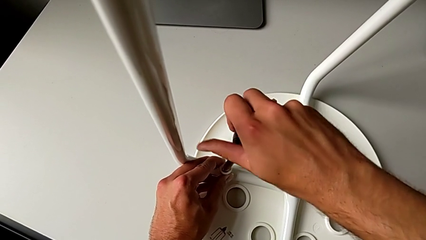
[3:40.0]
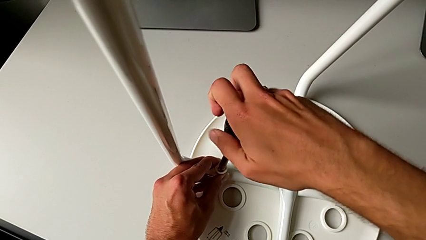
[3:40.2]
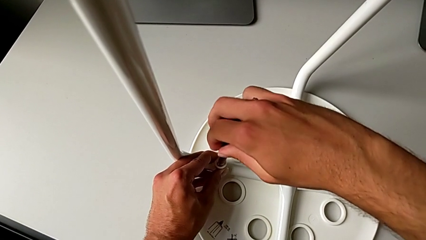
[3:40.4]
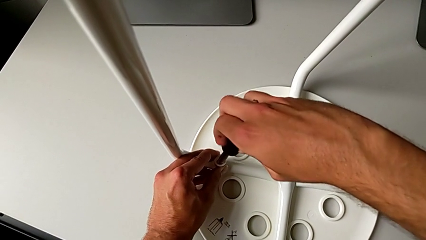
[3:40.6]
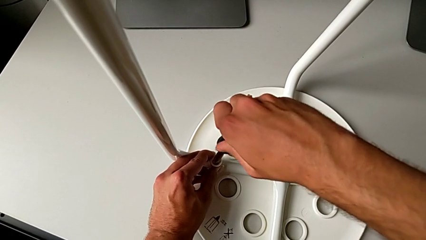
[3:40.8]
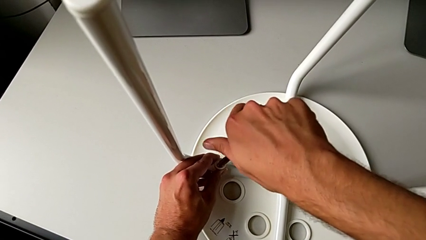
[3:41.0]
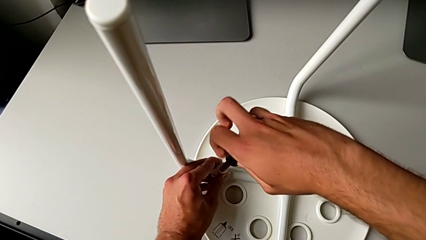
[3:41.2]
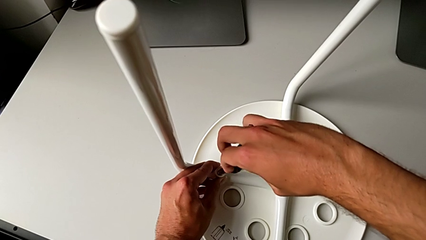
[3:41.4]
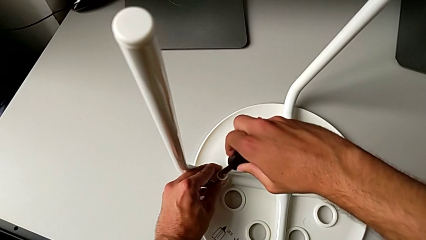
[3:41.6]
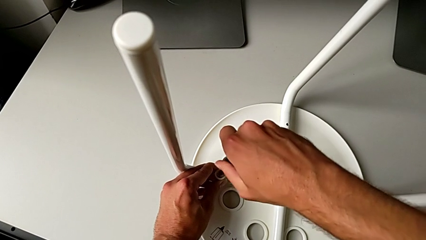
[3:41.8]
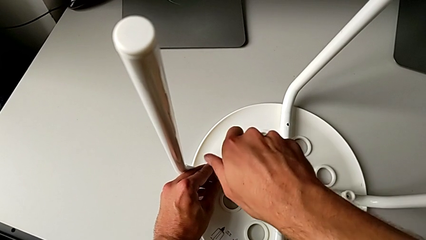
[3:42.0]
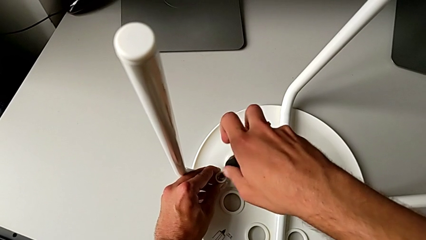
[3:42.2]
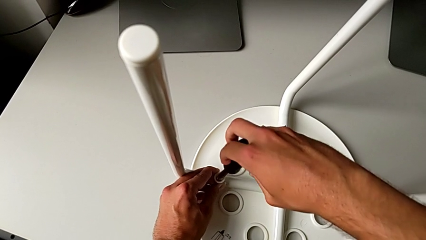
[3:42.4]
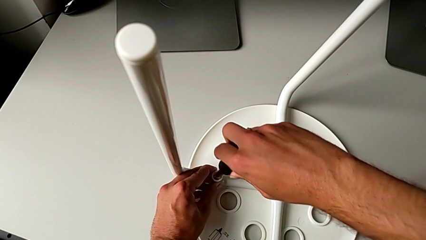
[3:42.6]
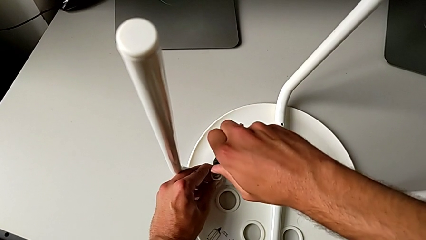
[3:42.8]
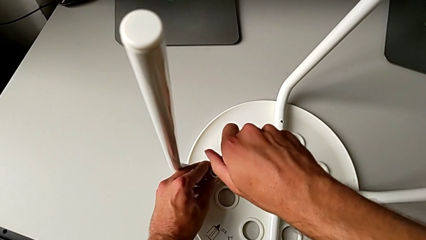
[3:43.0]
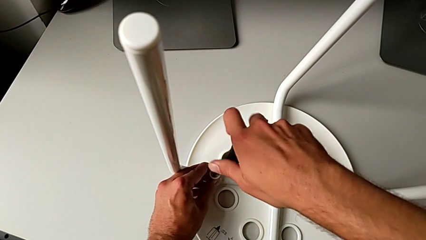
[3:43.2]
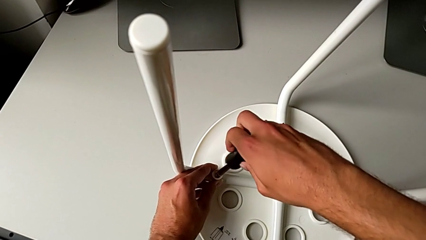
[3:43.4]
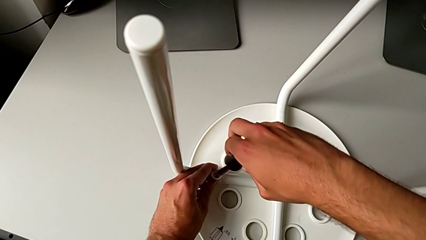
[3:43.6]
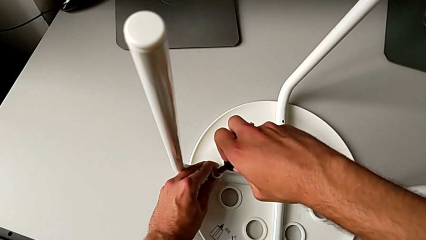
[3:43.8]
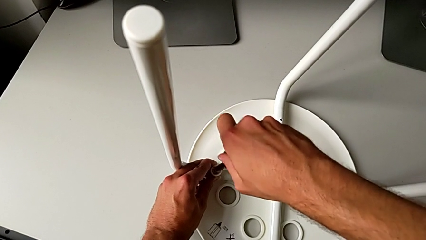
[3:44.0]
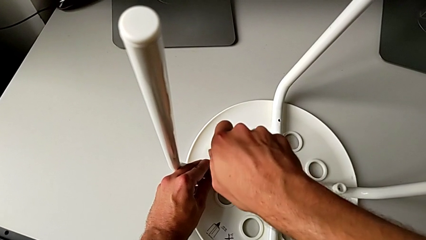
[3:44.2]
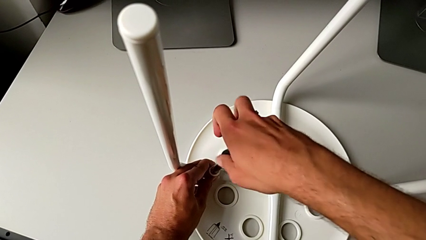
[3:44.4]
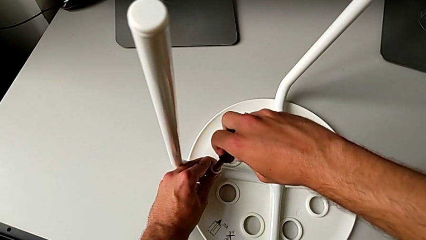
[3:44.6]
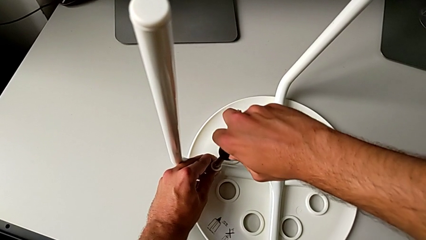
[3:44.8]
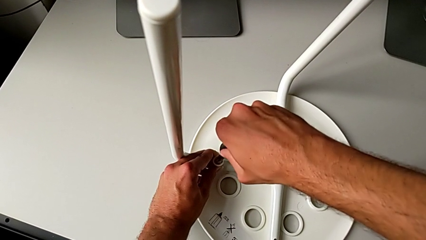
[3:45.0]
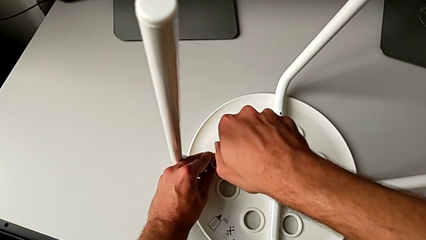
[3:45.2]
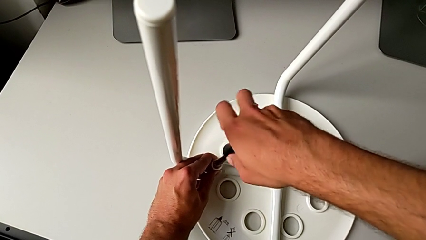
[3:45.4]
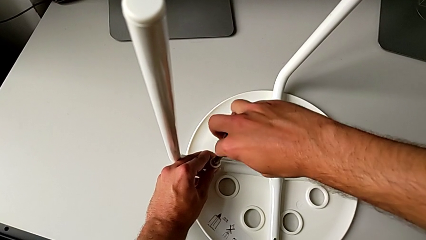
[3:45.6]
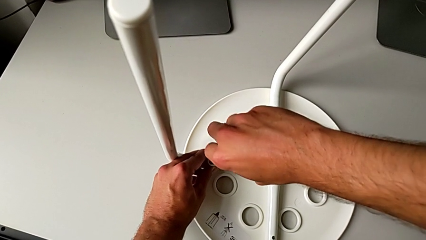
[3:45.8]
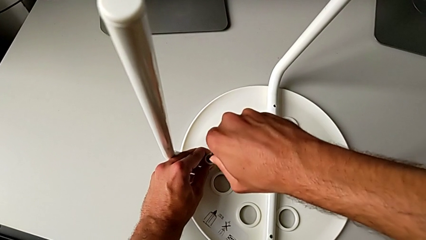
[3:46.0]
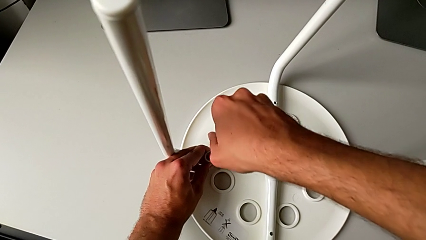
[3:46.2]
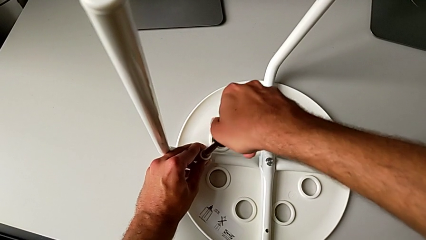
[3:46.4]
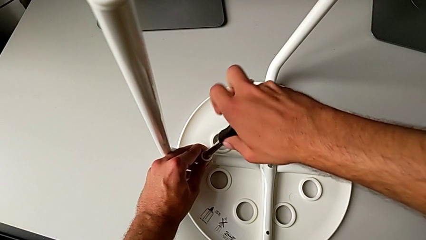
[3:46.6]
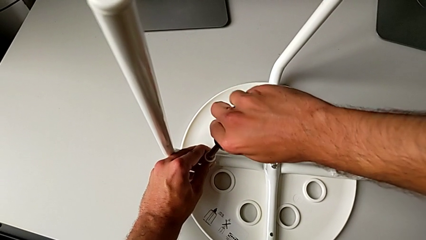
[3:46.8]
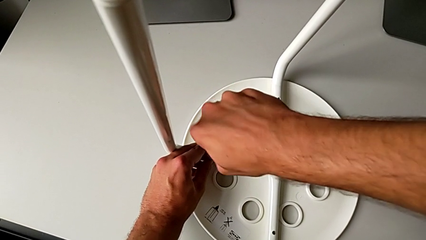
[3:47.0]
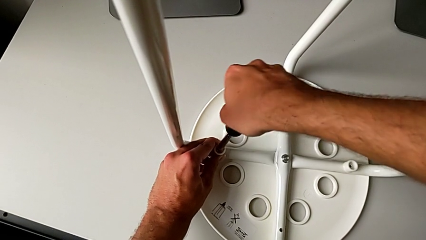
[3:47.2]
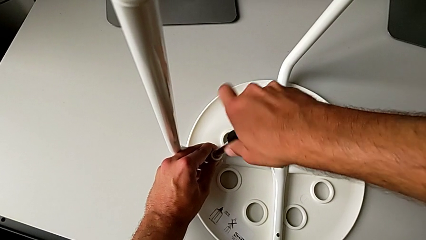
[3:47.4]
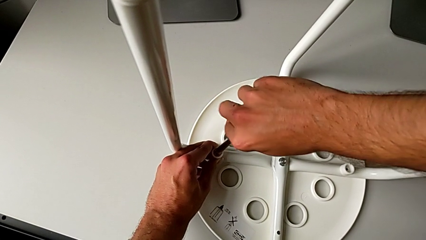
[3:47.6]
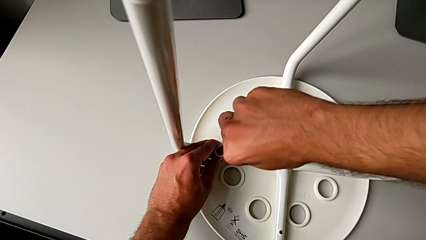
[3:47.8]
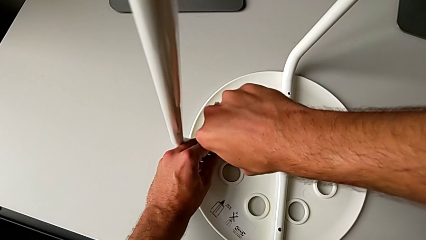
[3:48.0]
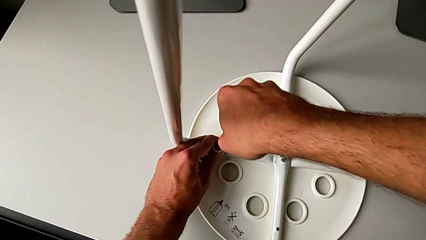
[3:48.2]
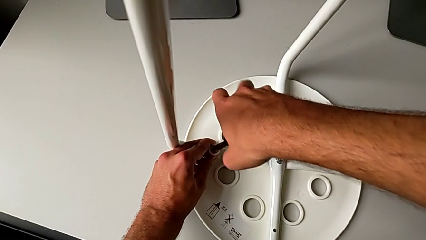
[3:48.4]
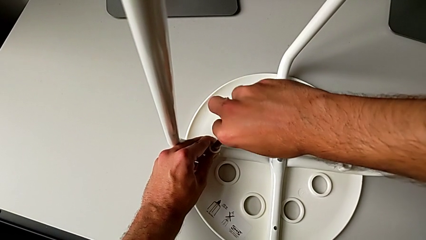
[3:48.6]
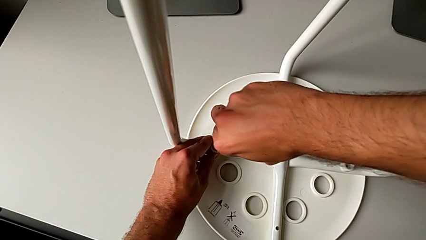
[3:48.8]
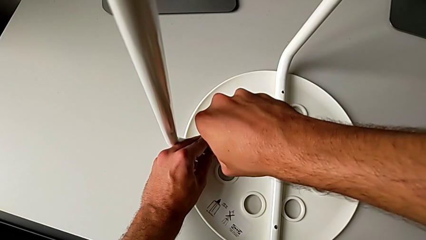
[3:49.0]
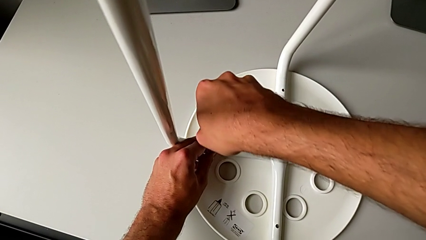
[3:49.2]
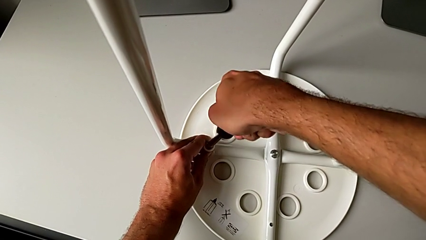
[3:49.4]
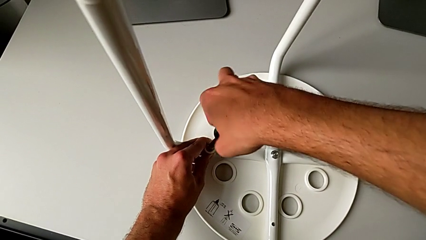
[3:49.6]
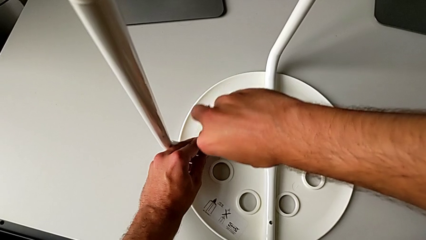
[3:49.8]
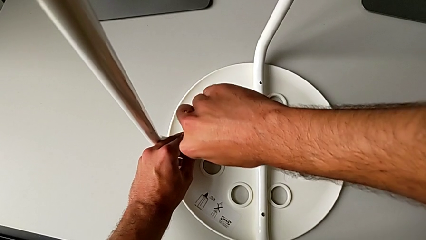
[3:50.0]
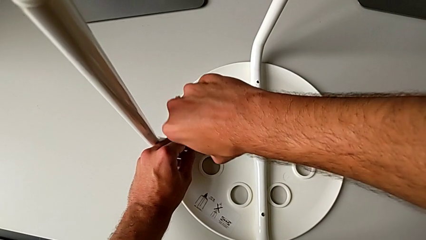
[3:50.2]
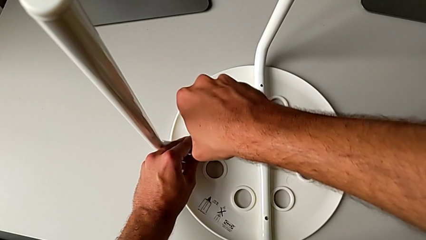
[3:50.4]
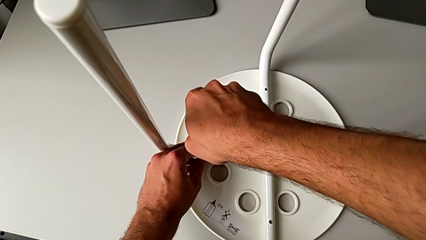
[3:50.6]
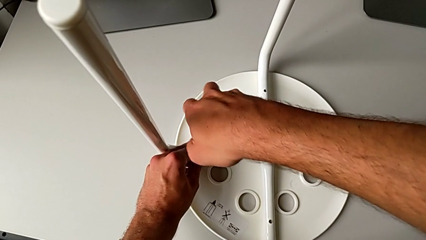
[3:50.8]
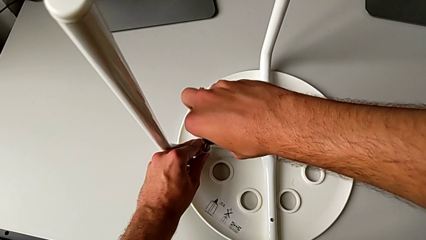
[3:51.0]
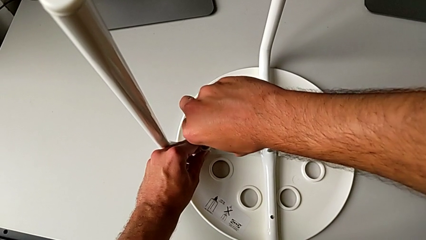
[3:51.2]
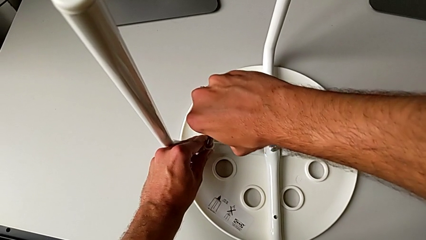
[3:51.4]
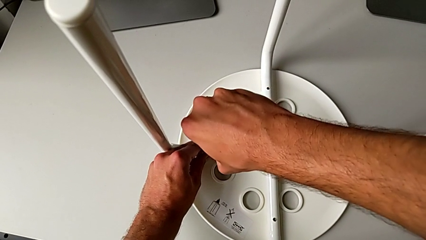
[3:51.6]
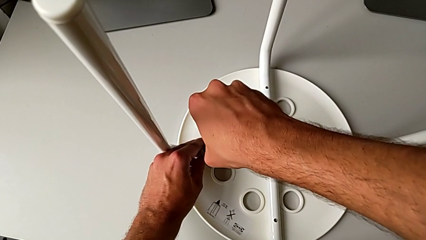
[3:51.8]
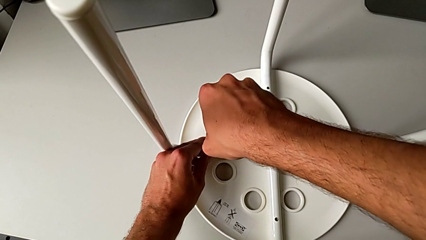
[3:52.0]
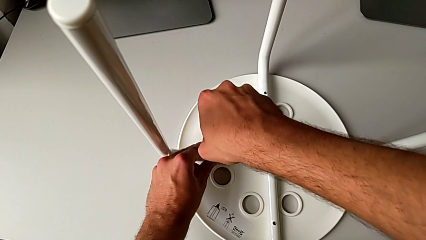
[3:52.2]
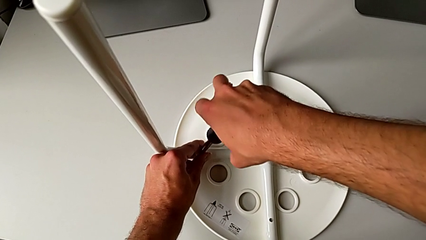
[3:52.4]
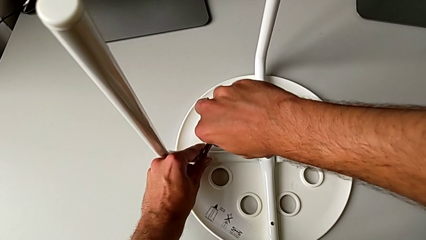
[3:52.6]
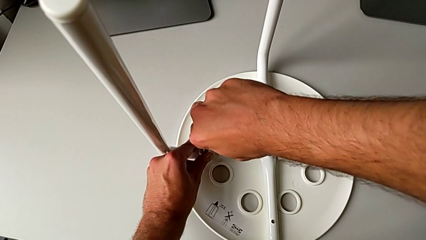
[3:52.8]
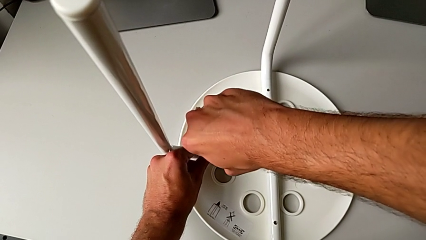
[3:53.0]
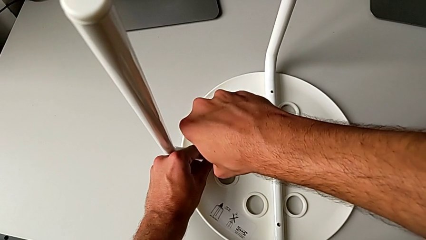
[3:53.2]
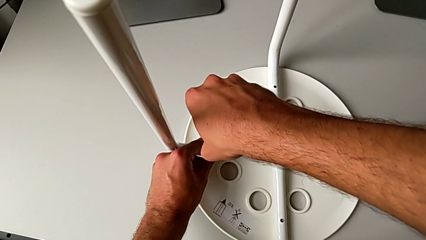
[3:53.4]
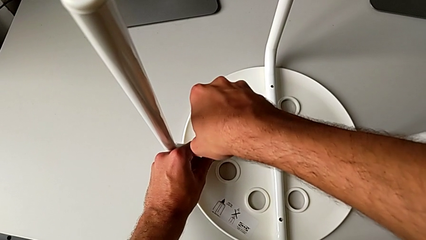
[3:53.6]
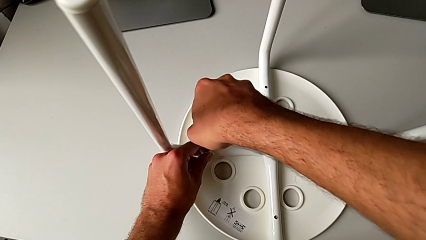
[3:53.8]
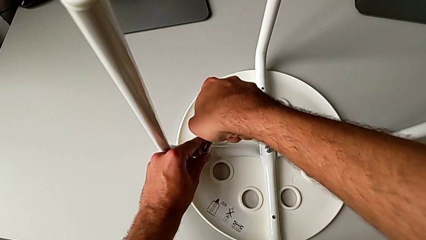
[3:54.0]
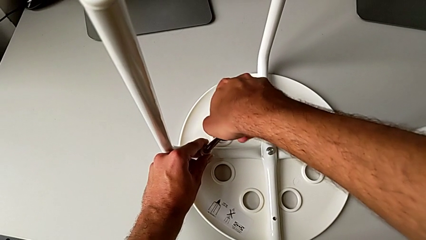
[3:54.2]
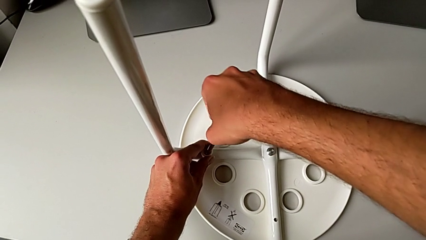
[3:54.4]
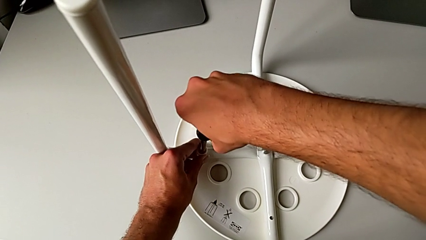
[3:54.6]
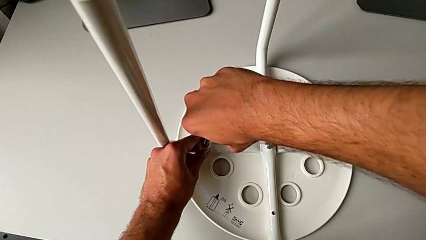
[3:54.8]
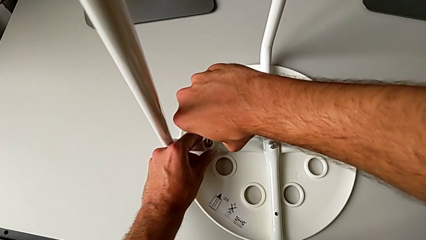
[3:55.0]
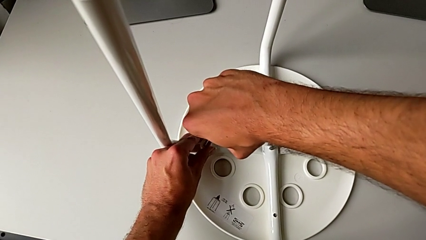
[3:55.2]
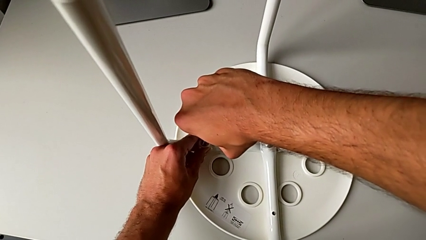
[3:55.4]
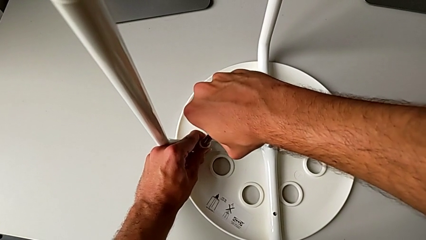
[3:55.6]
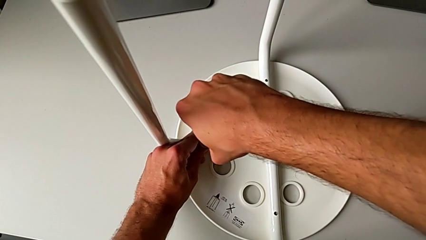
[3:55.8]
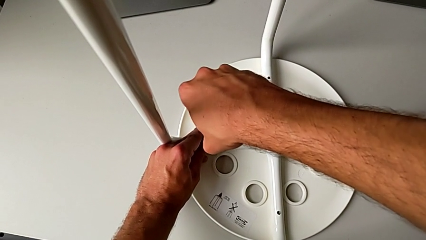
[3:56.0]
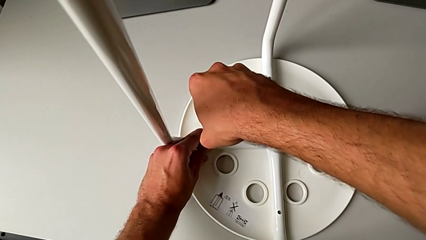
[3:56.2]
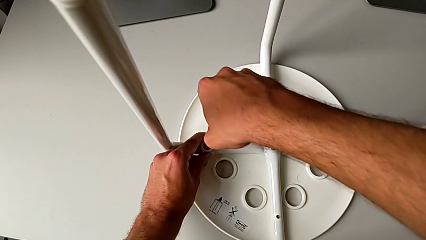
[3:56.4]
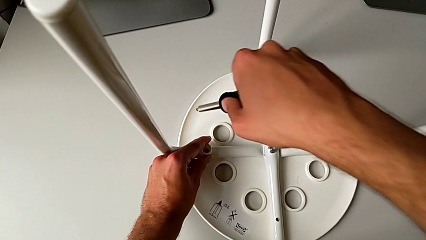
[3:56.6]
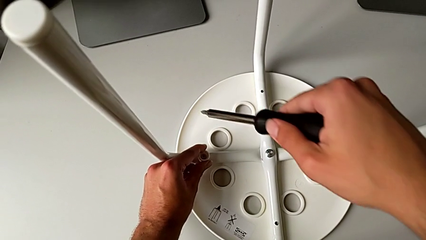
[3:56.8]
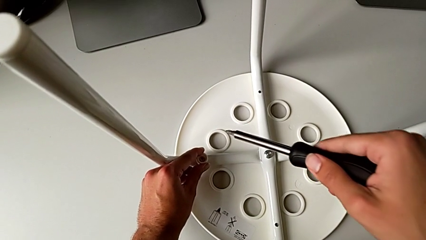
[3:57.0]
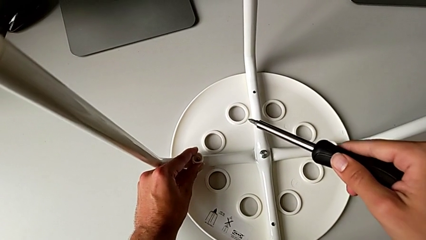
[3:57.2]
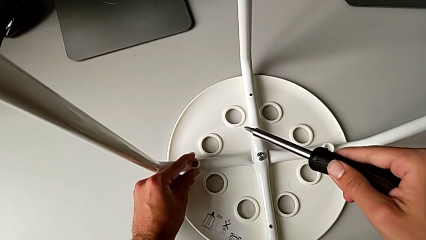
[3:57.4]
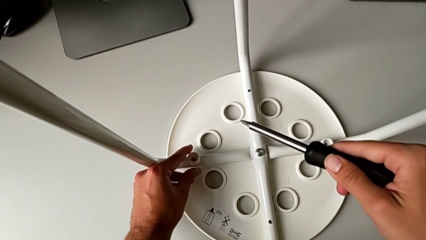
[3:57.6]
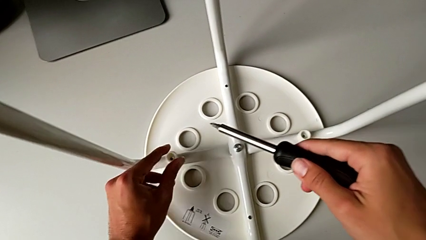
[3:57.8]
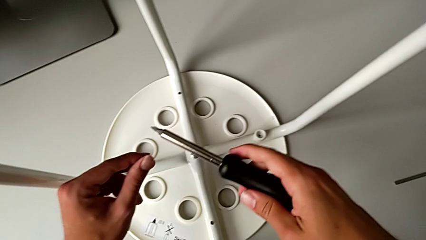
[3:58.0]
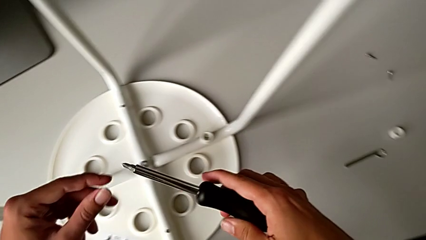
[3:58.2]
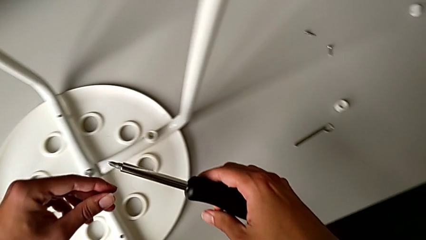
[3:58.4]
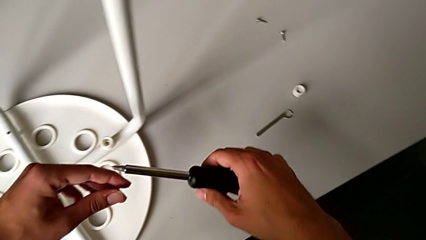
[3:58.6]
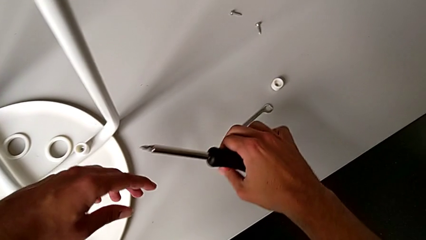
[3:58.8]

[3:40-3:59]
The camera wearer is attaching the legs to the IKEA chair. They keep screwing the screw.
